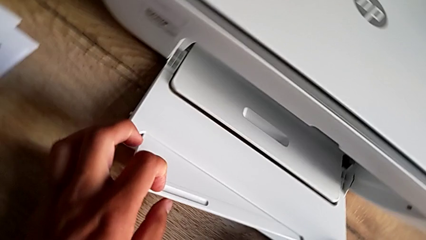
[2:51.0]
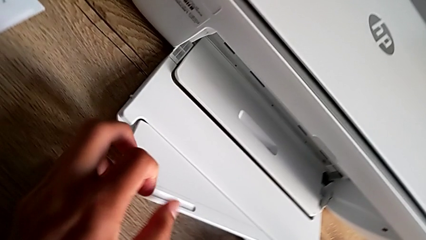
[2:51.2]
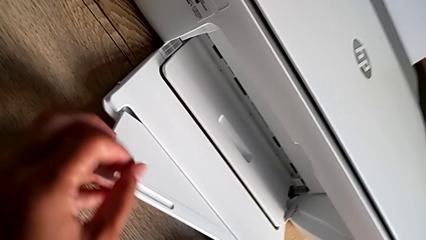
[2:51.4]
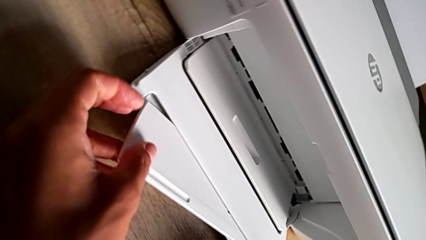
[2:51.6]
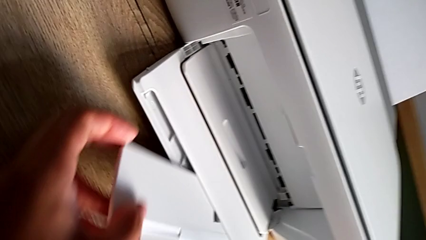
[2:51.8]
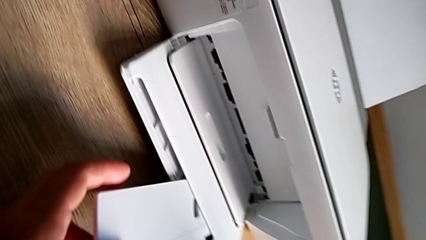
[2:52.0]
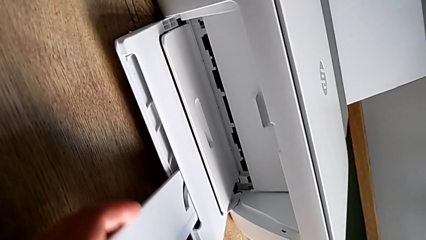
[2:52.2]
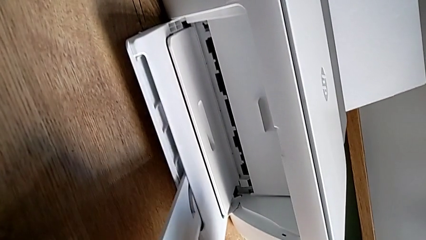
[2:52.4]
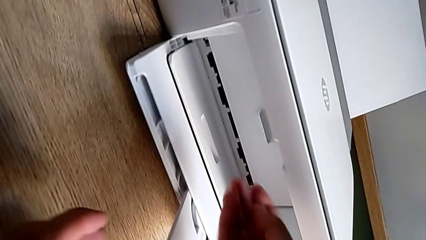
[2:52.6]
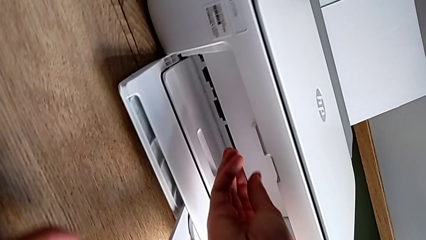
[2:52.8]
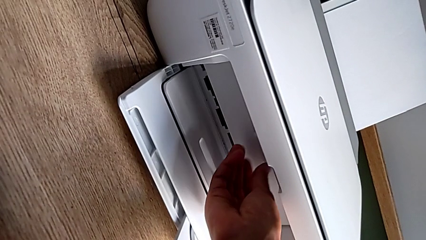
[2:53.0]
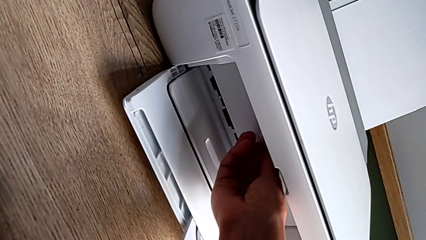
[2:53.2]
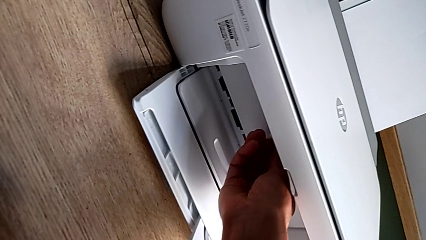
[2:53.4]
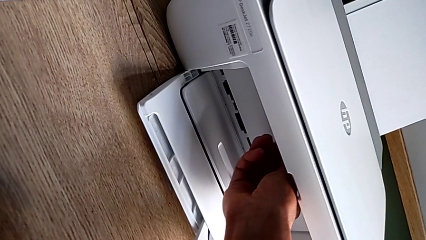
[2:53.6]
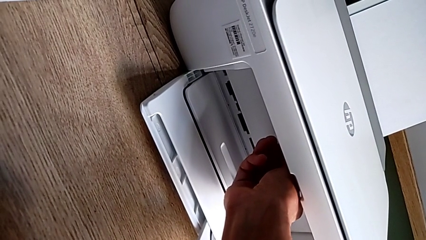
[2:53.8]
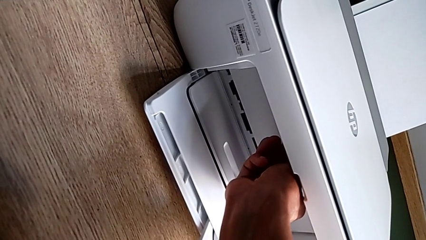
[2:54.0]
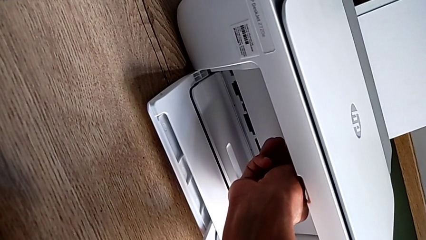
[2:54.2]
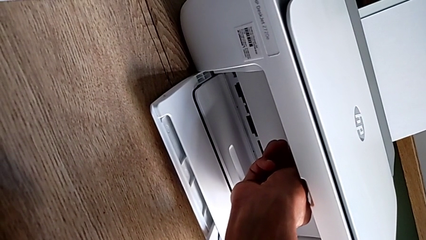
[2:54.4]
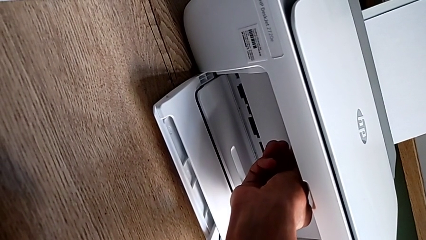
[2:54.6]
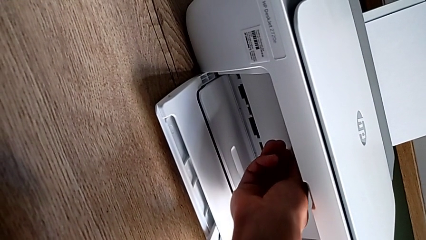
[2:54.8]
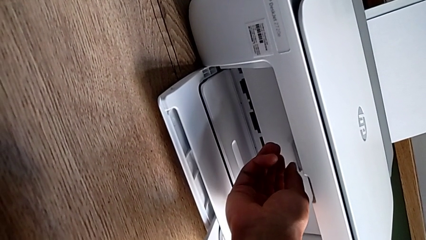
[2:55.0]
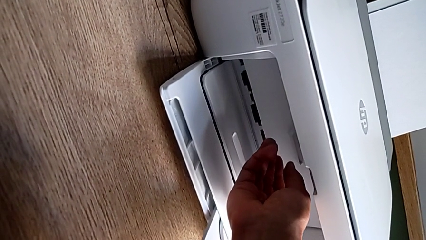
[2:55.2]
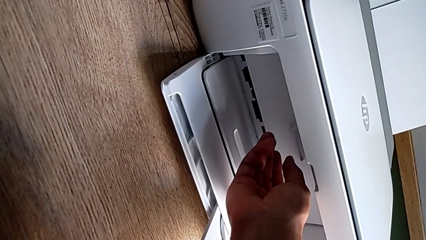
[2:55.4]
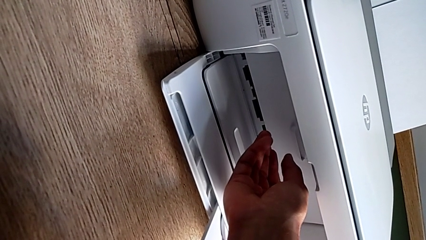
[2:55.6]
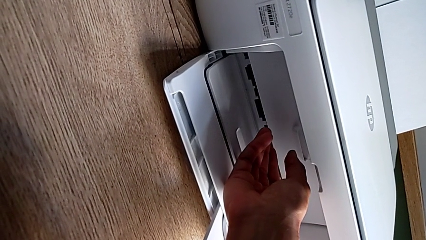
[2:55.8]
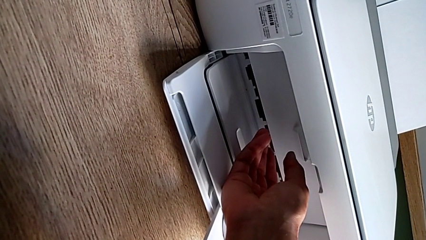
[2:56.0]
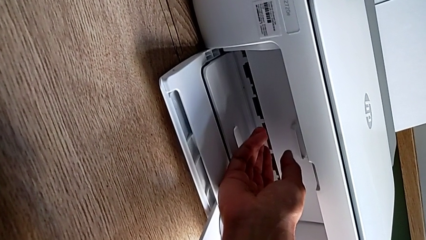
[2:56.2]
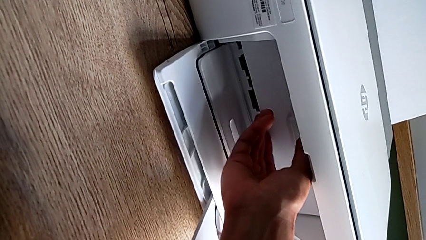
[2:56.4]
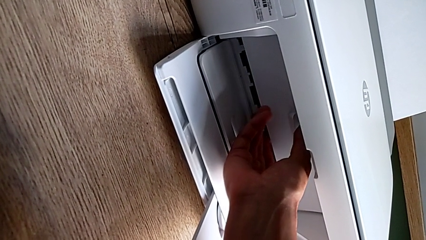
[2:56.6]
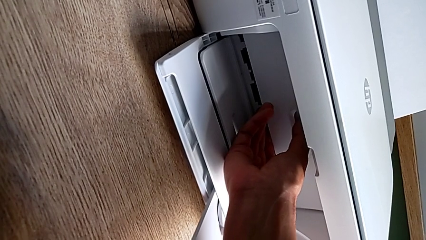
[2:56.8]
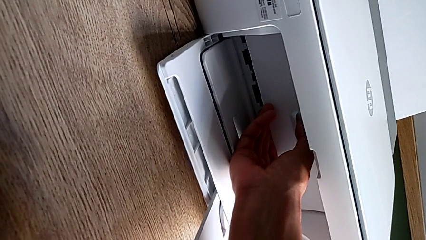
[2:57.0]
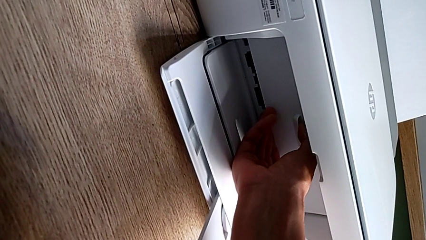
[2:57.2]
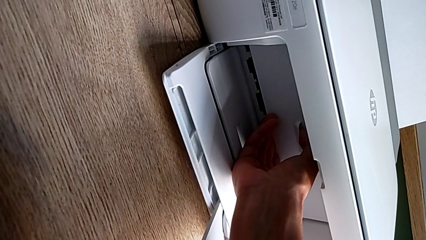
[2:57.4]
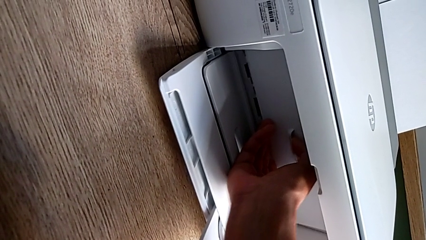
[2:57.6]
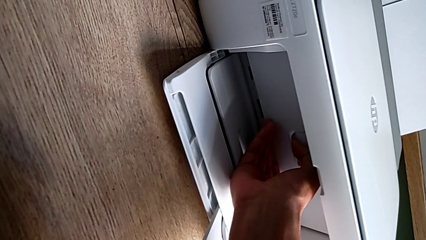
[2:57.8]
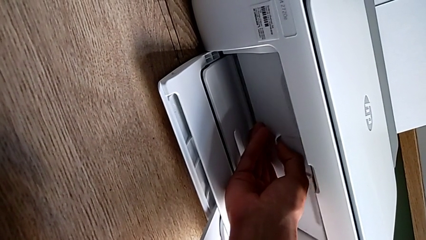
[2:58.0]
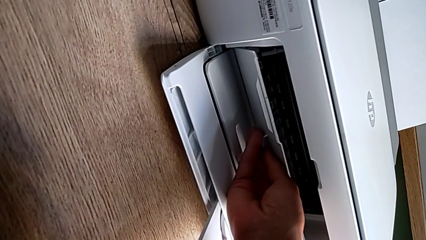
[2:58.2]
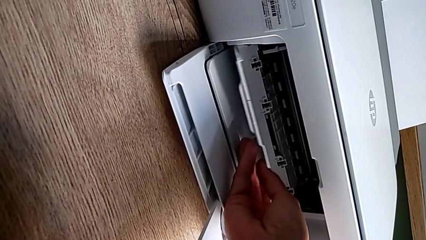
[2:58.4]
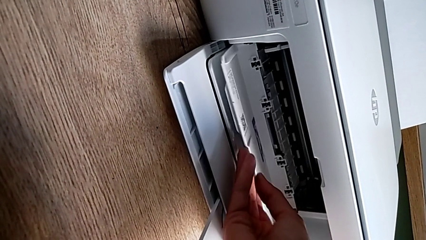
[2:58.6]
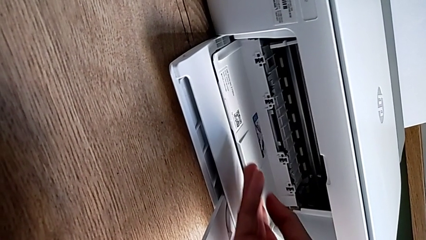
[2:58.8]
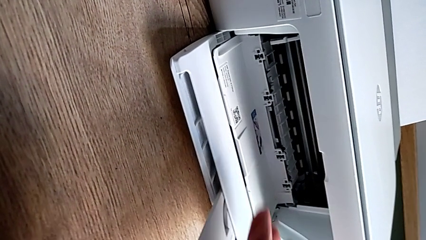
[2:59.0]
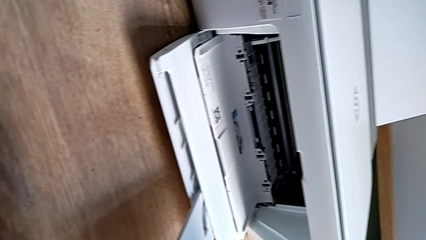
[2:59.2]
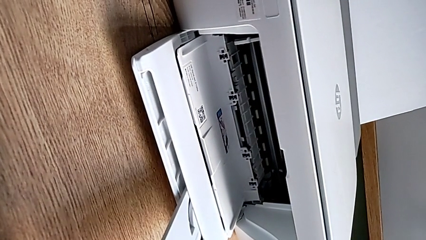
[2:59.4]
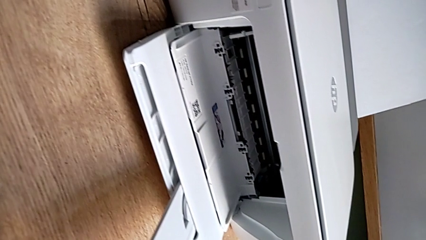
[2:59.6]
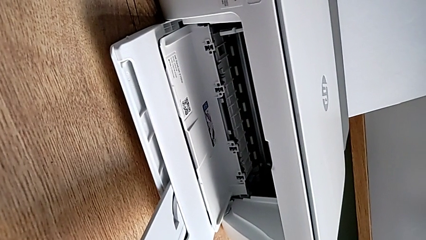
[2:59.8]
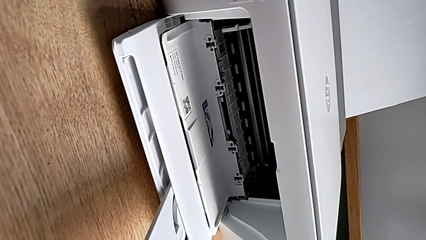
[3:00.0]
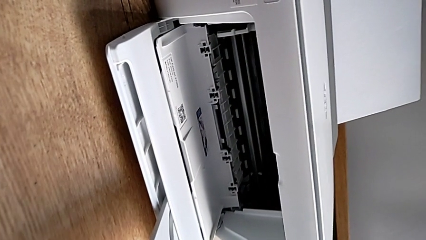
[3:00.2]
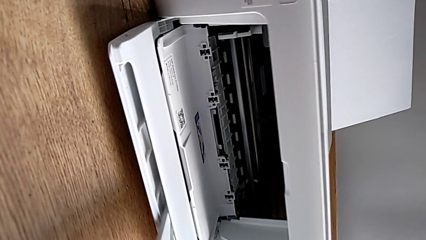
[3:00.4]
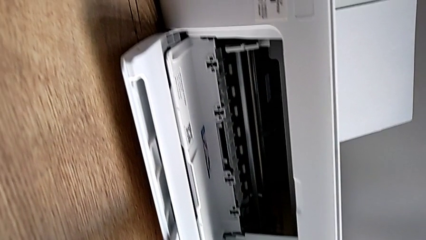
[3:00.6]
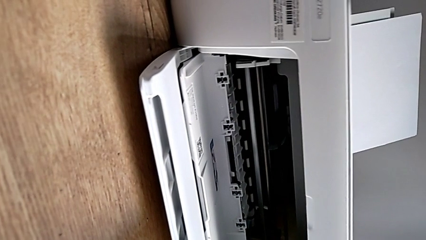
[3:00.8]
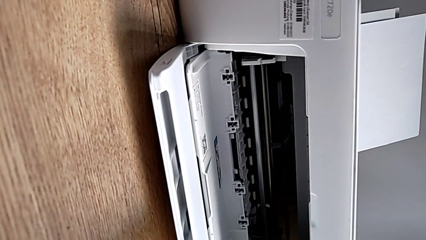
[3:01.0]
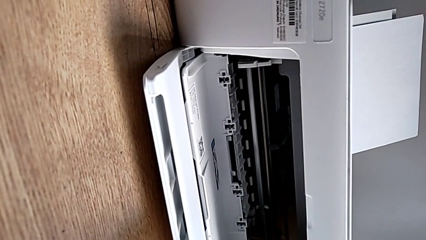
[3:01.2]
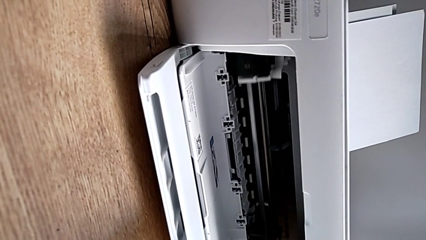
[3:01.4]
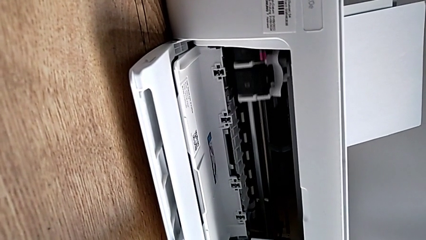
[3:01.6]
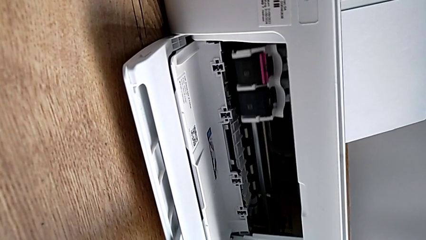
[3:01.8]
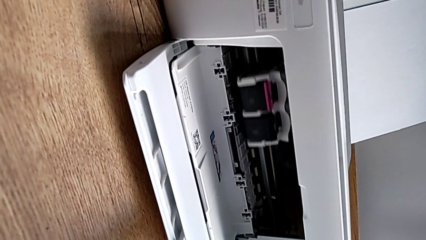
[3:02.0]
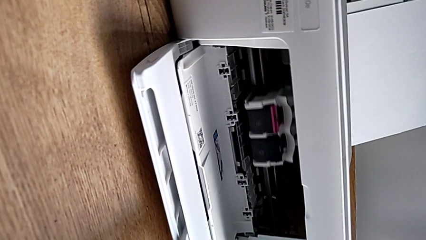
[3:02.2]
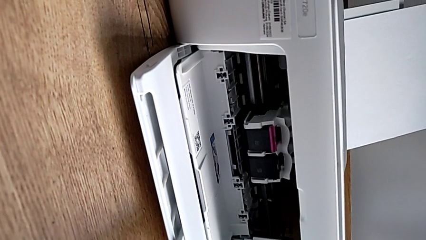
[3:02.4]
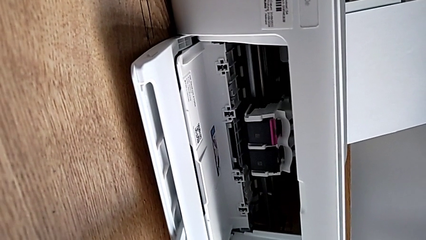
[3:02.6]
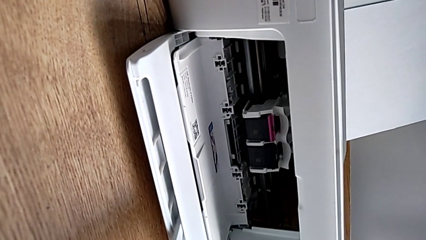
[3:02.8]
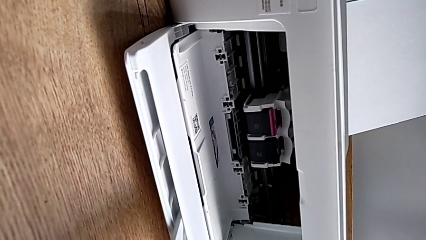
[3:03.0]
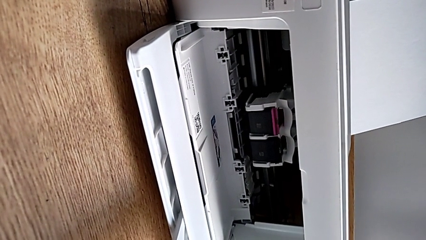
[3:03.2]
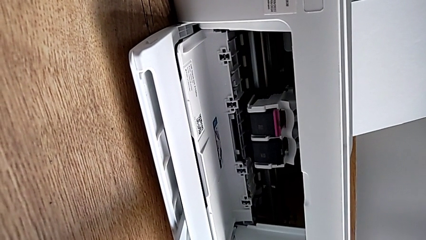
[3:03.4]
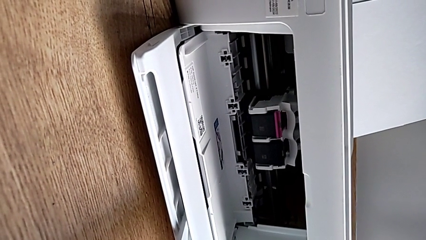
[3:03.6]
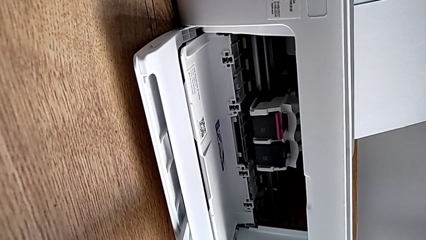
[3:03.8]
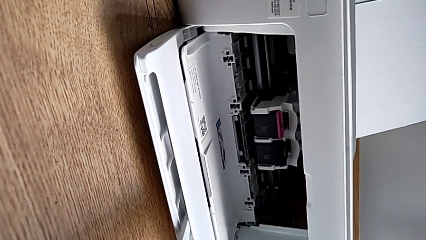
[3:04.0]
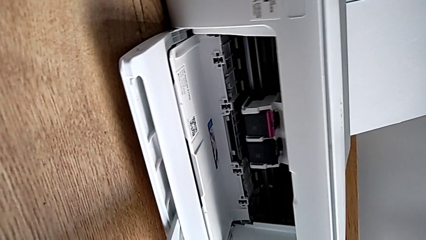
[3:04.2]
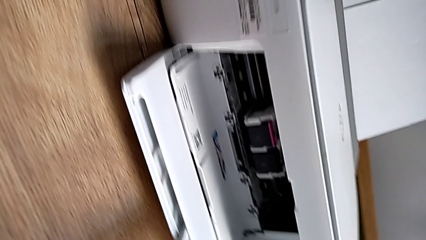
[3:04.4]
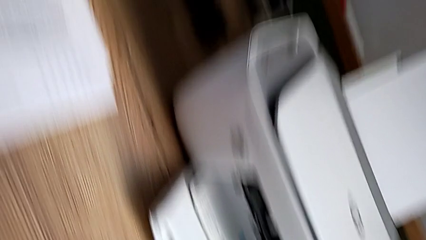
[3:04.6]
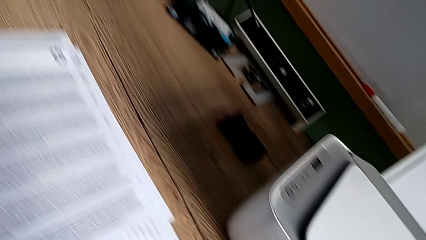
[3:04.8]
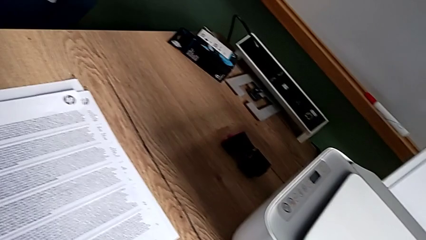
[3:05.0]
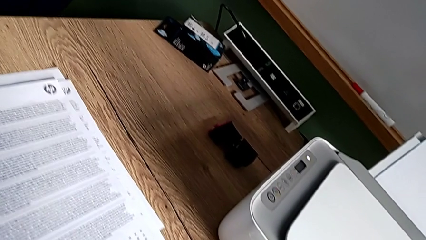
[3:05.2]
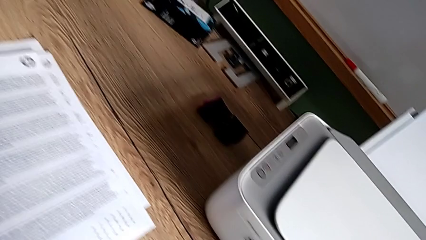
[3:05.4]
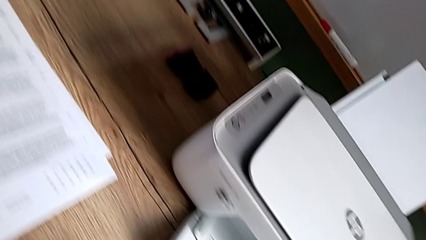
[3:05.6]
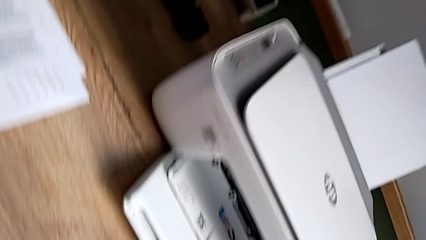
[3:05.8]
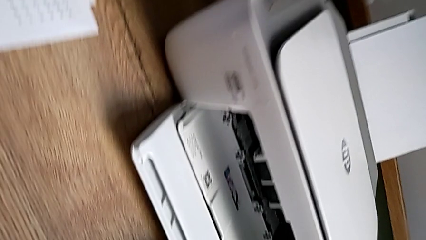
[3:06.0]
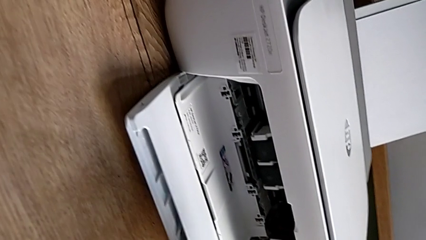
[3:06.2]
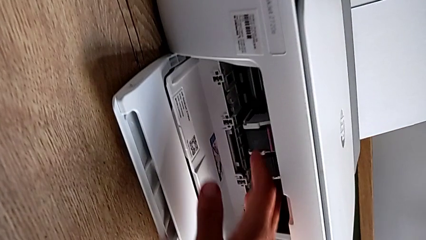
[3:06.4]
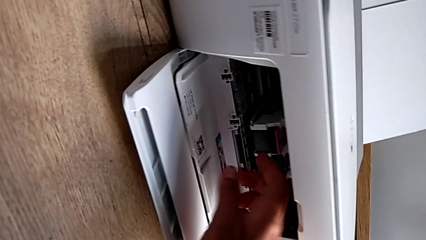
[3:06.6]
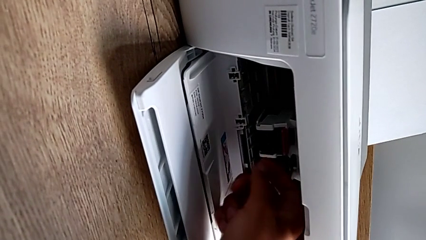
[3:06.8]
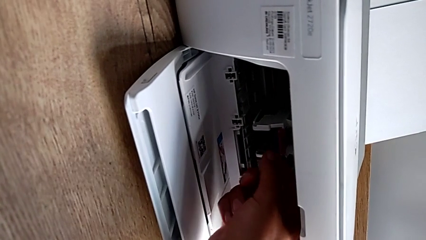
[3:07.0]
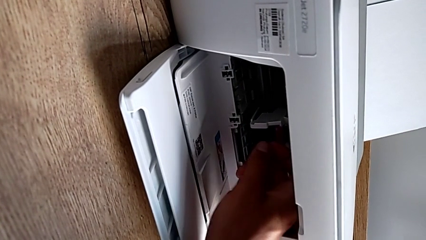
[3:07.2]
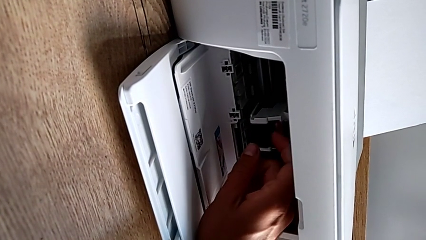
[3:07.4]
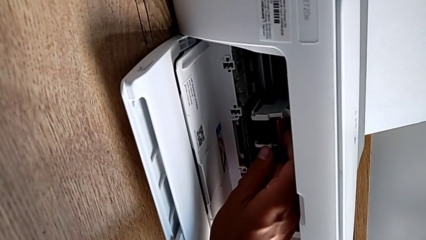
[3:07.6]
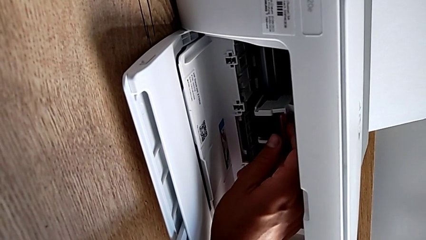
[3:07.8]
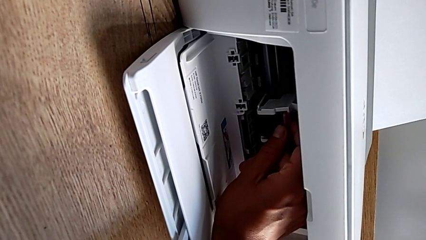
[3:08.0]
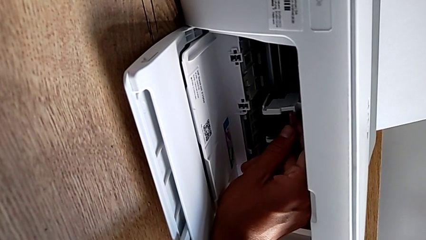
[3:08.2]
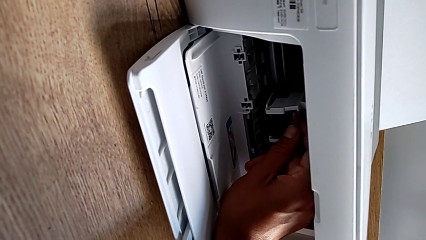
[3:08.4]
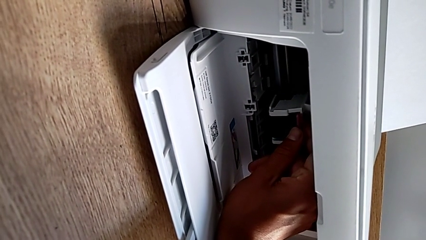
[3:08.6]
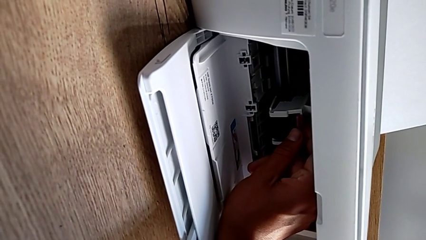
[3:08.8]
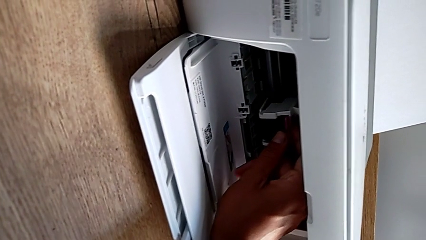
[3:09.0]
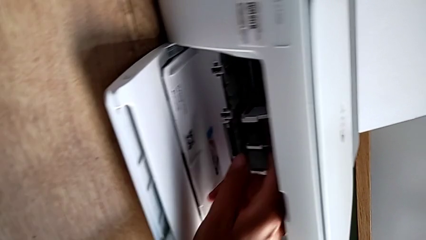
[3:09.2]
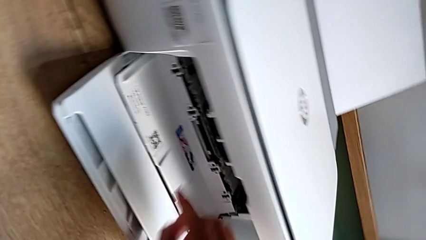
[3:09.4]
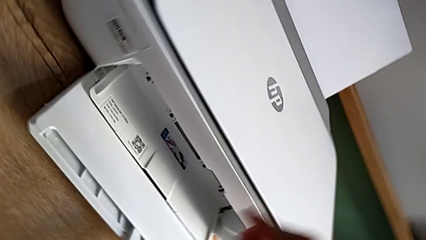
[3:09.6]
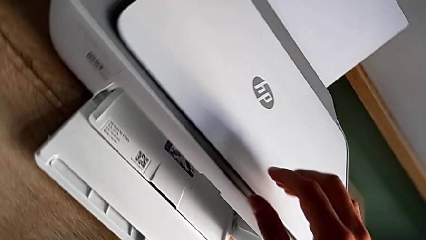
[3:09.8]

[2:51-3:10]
The camera wearer is exchanging the ink cartridge. They pull the paper tray and open the cartridge gate.
